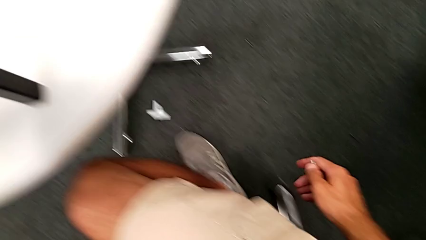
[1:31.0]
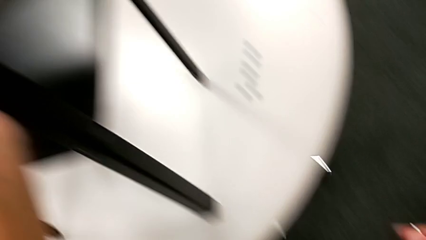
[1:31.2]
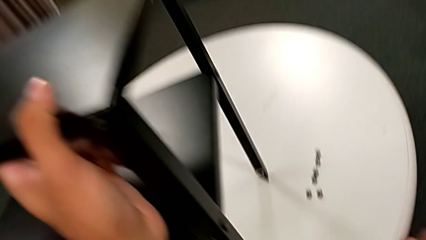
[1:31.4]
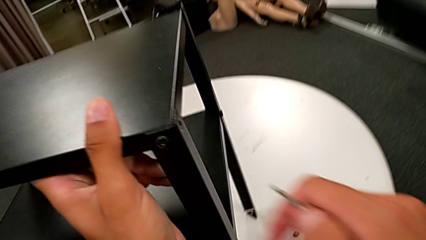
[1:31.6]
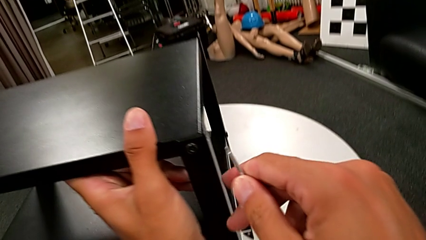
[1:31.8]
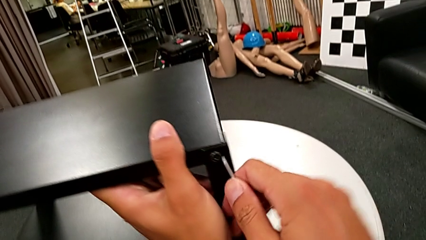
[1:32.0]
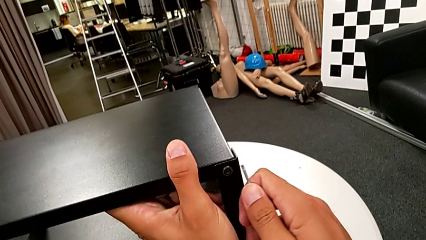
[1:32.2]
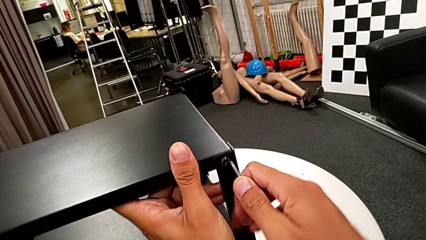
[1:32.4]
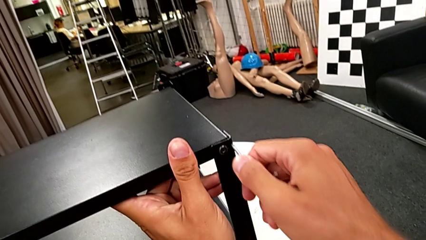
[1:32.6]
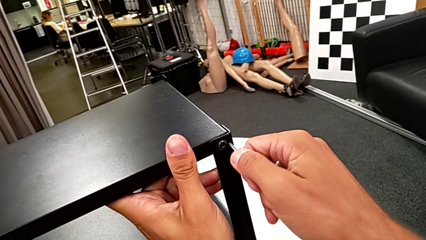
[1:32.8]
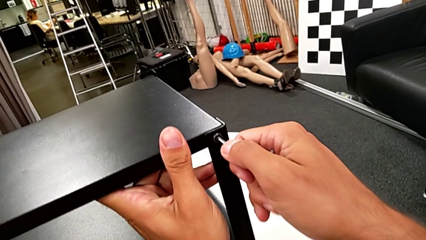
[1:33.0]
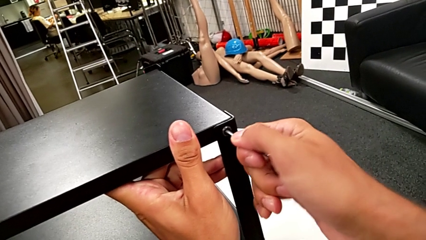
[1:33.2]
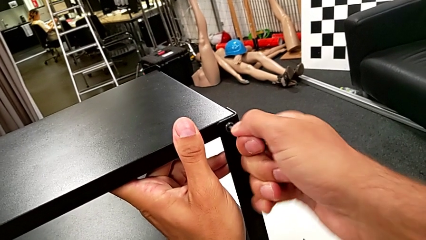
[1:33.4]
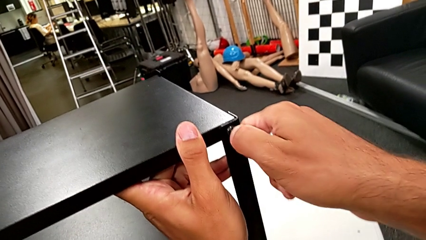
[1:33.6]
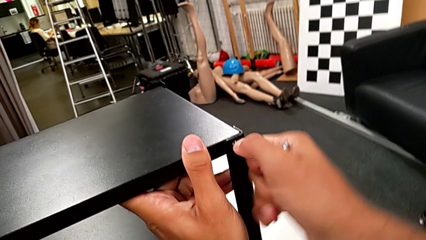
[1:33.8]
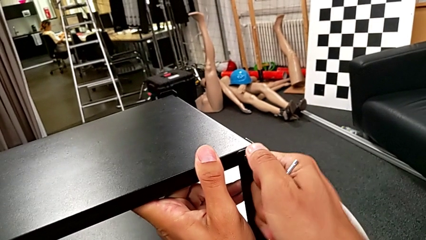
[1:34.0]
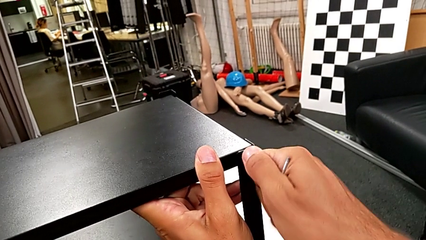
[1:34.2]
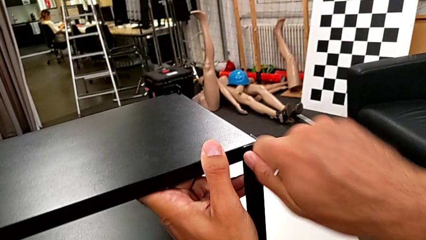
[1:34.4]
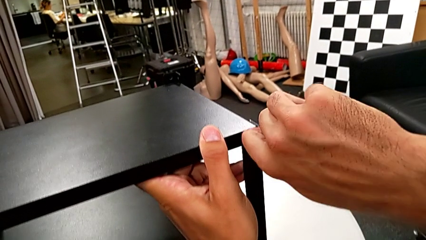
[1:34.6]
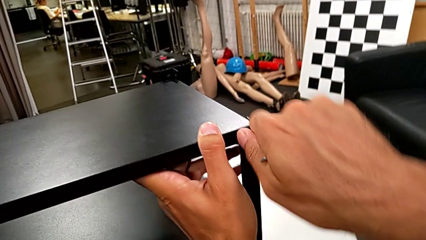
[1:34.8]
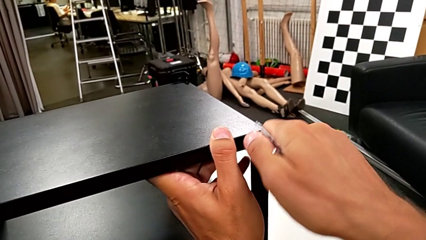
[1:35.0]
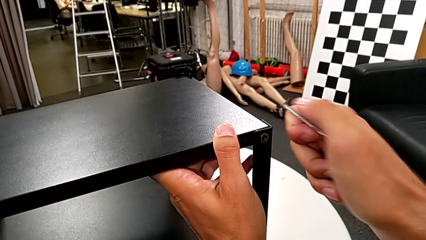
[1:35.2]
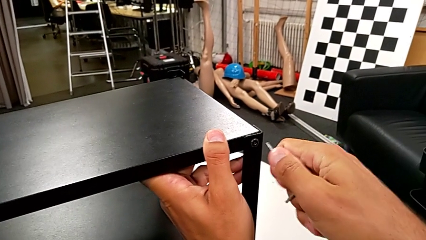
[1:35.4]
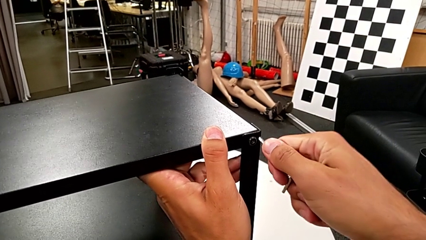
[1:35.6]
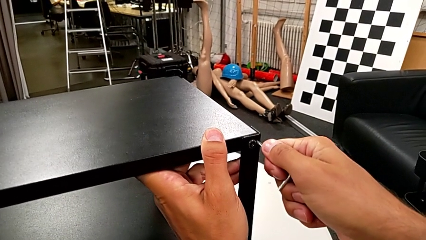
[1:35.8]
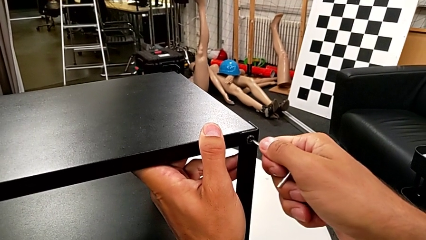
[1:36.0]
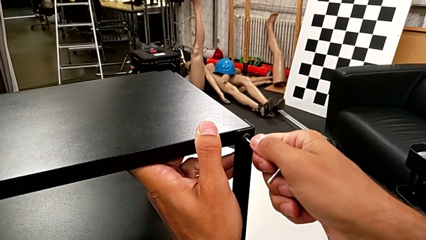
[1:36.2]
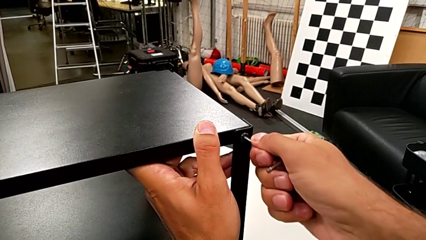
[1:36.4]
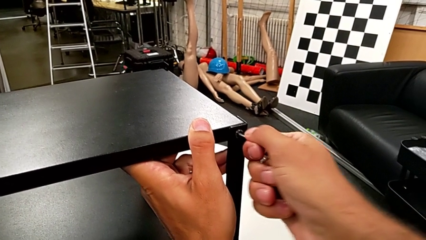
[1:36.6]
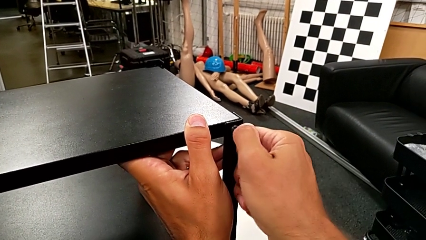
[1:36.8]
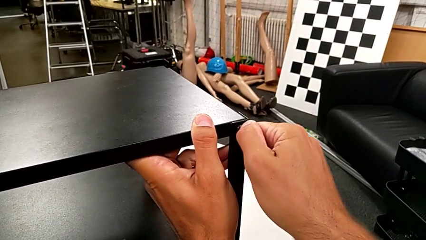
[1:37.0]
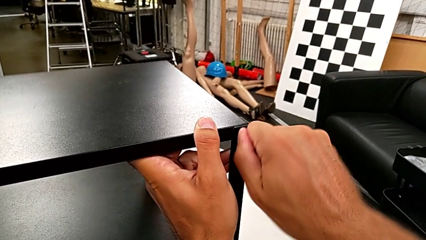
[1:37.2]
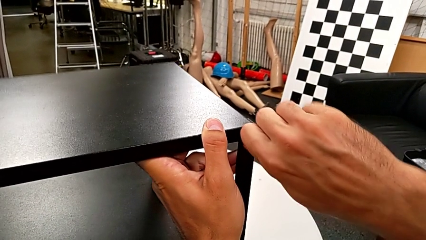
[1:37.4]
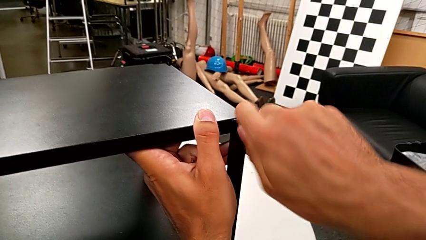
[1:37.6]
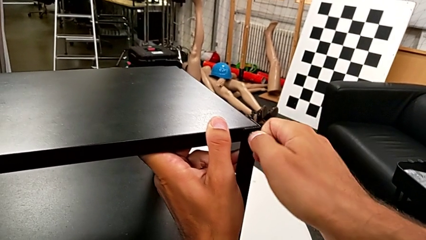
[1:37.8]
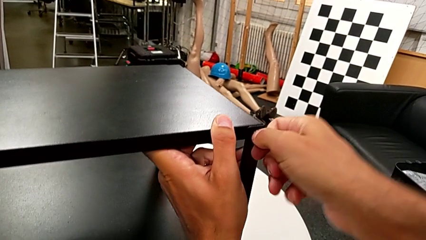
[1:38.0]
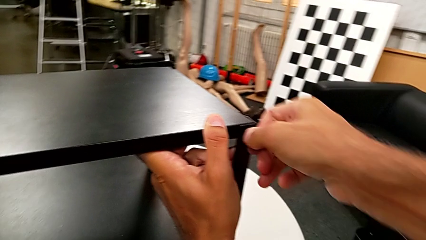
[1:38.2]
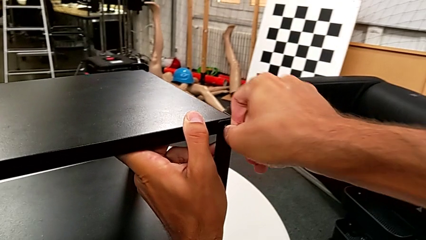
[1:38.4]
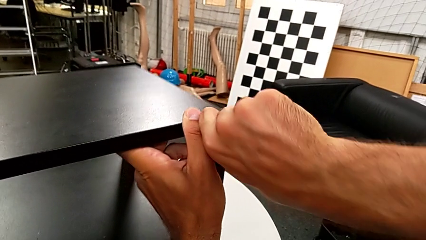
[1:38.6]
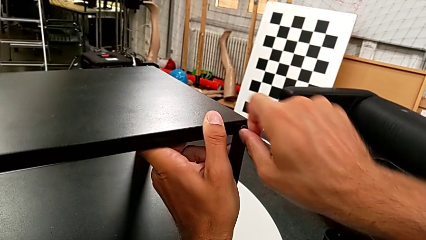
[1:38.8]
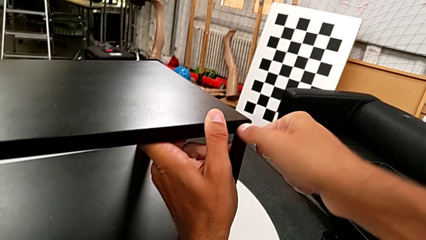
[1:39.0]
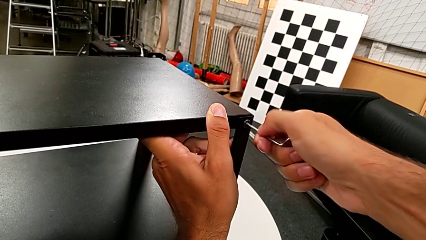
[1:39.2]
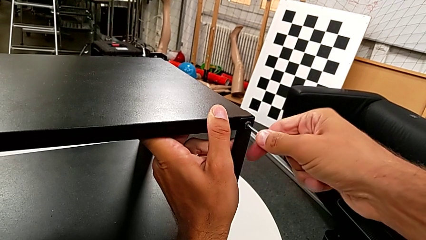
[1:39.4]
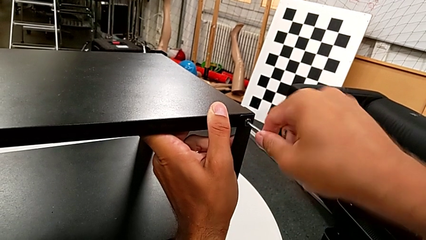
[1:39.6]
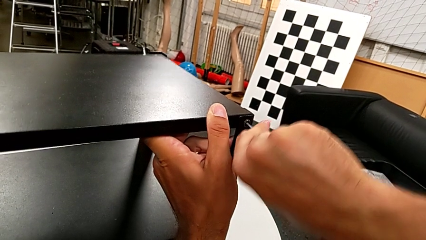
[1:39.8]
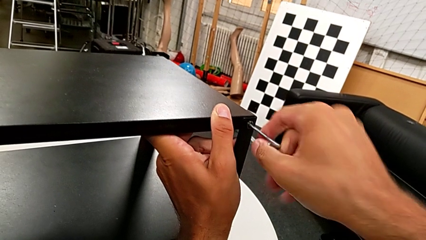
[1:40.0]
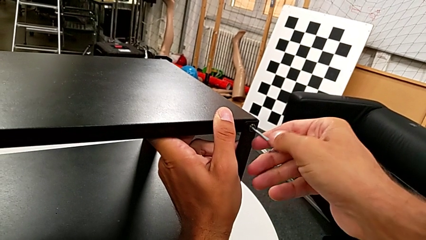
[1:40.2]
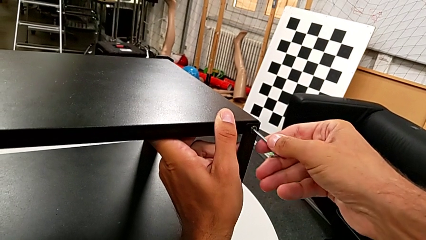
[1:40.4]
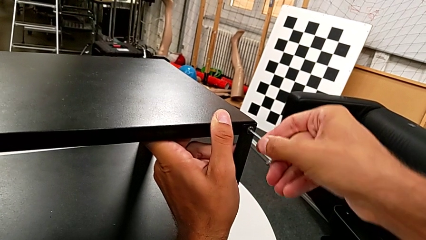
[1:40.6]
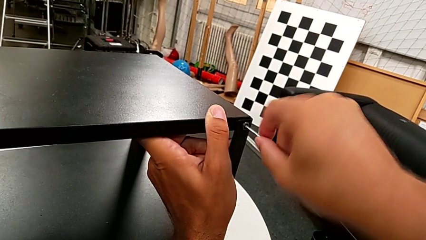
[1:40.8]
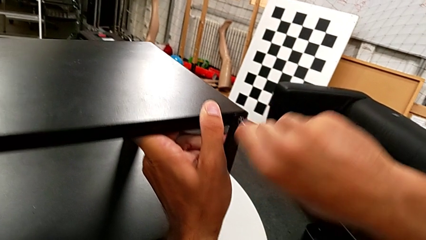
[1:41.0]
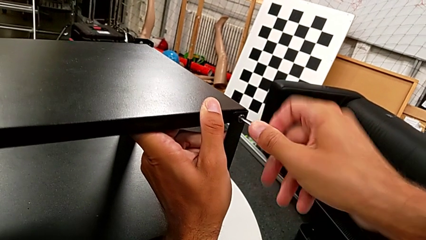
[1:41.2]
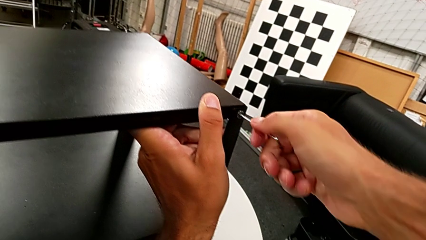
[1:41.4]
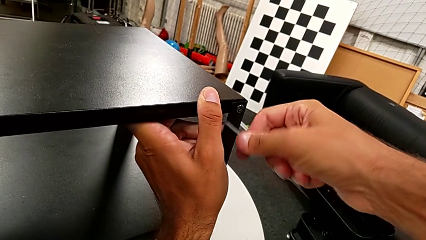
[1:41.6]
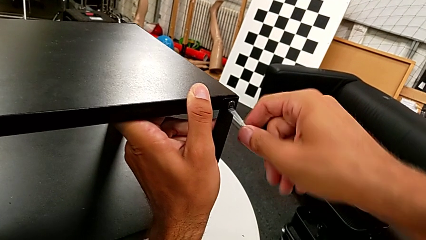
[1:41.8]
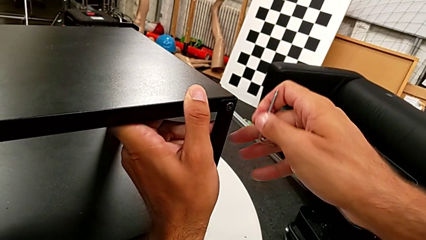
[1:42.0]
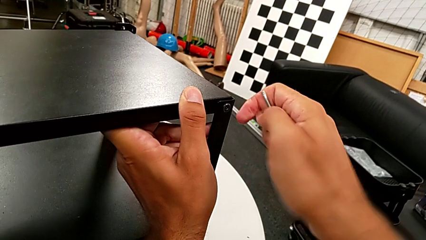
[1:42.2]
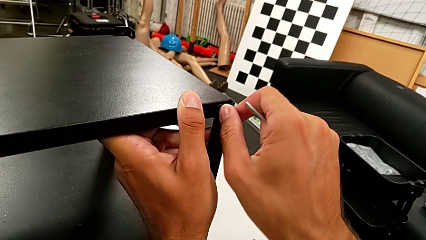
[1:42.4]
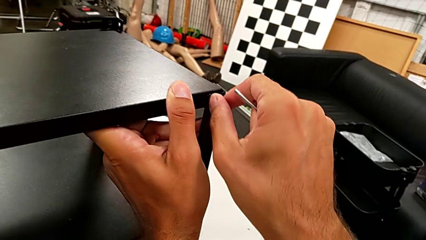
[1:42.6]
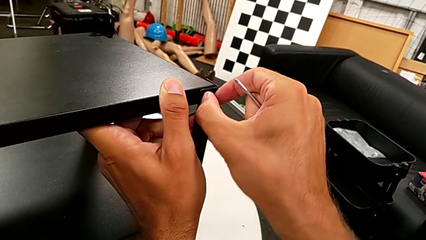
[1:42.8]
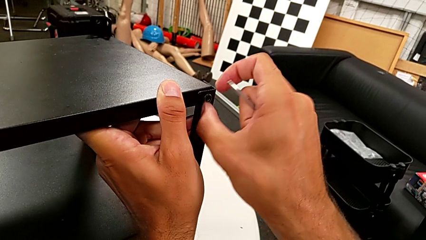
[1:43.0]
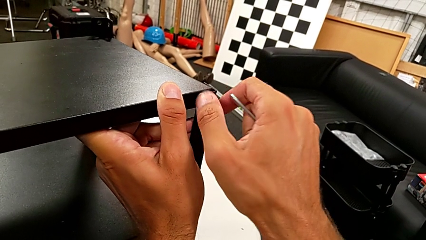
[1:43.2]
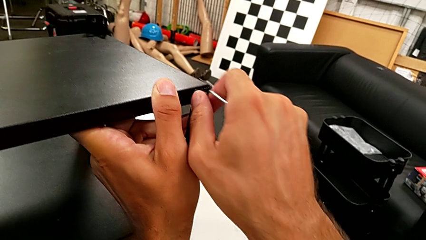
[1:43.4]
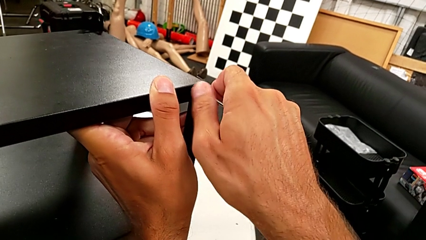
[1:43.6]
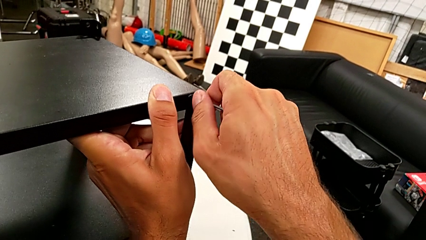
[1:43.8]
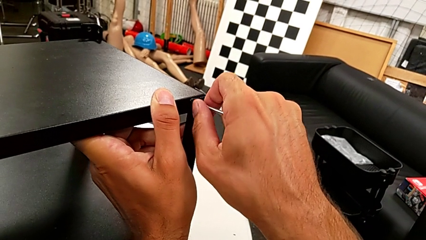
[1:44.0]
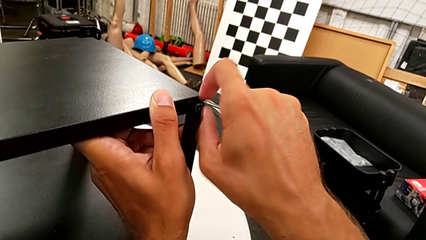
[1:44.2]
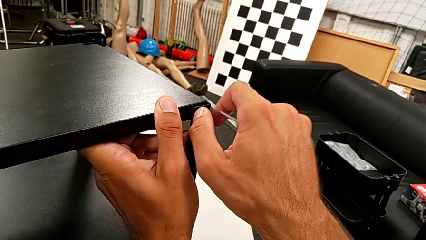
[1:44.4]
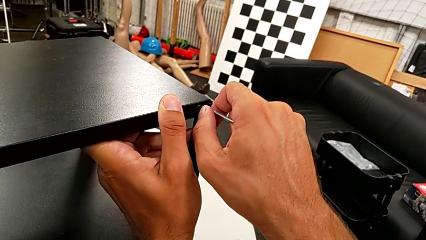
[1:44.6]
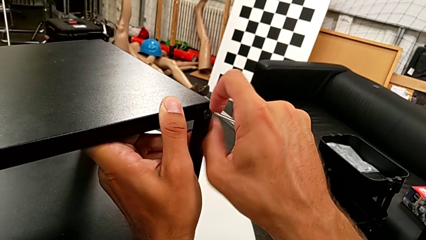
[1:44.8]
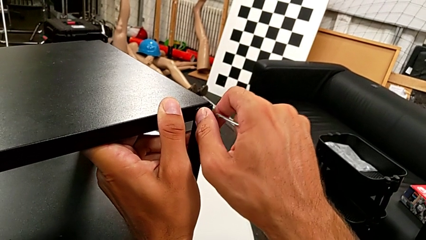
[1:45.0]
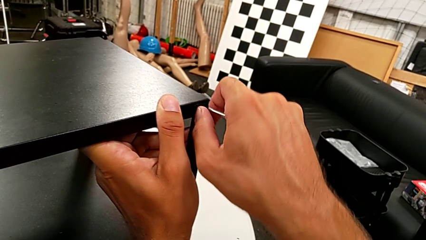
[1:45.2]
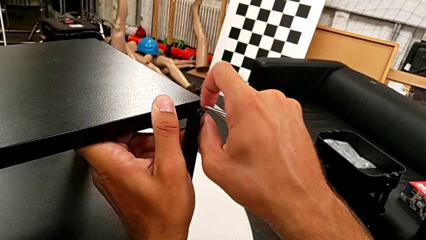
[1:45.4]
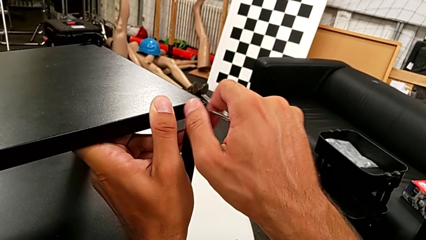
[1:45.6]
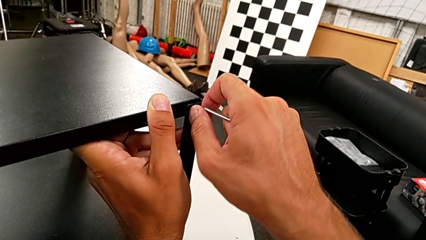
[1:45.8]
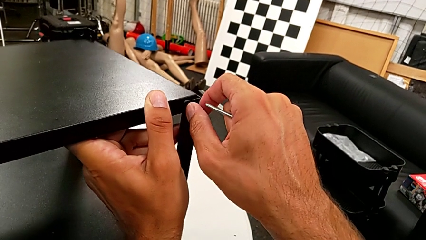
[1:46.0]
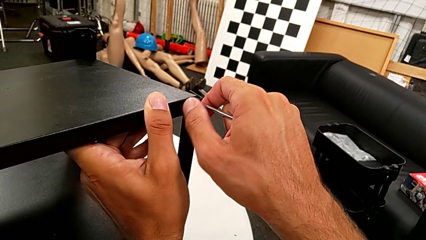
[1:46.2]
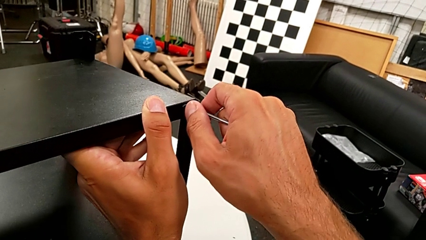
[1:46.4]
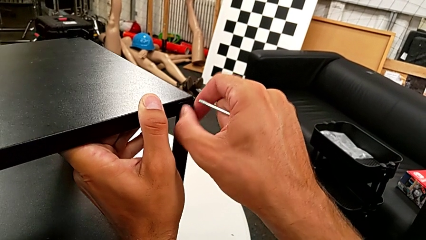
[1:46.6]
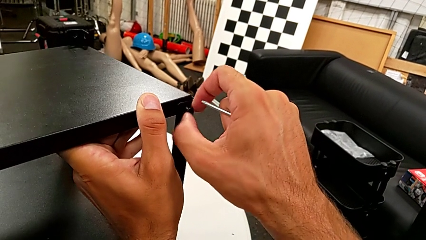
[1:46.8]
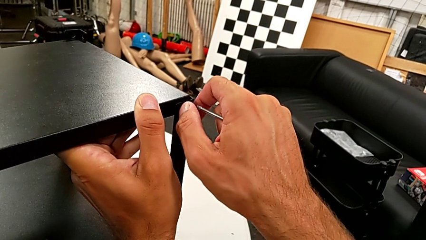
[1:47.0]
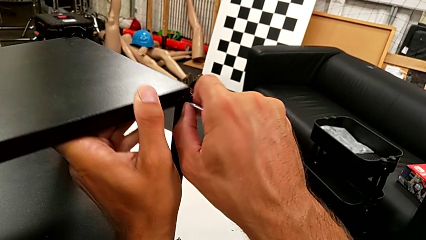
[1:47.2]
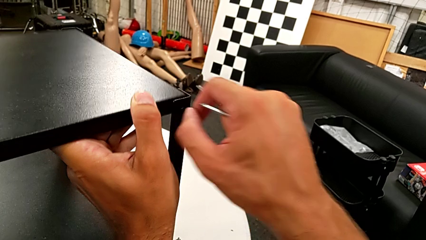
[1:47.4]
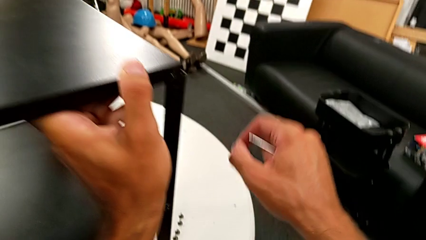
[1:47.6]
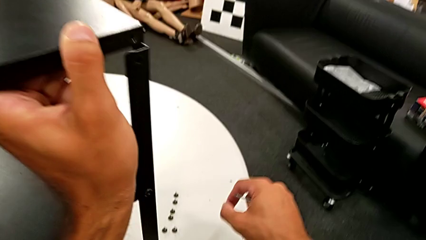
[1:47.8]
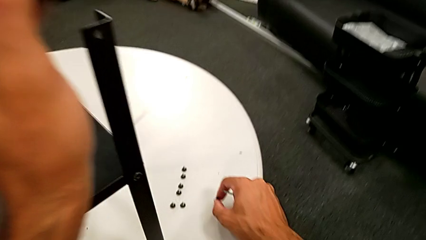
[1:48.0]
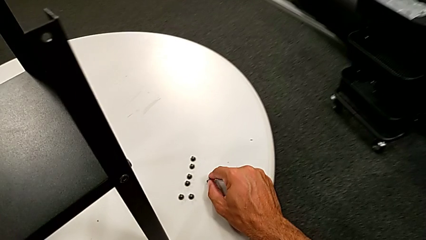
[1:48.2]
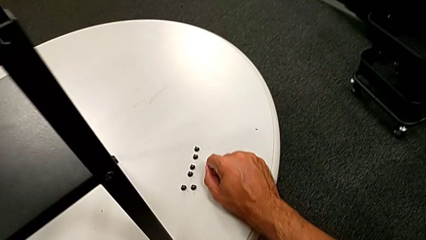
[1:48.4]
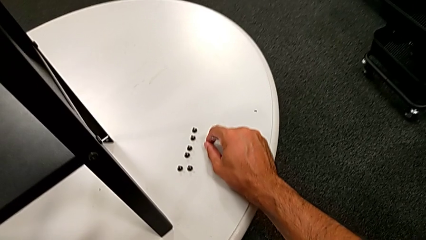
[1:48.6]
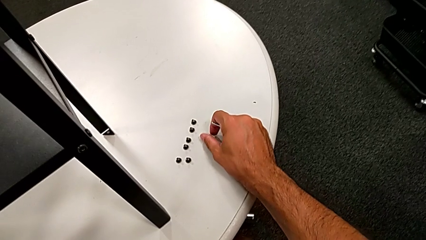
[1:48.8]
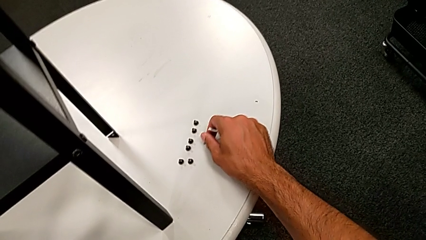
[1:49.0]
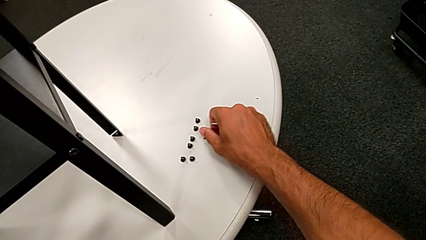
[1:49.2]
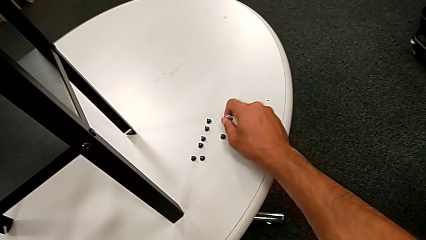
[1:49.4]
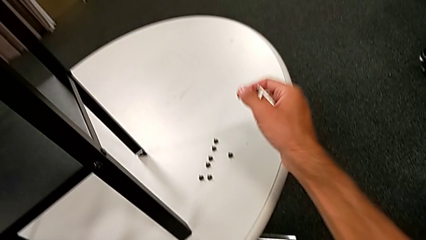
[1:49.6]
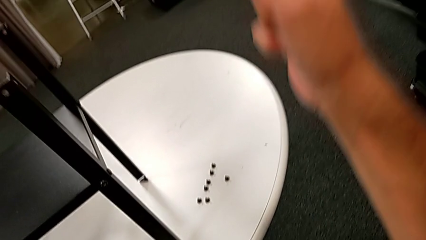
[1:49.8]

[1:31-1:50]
The camera wearer is unscrewing the fourth leg from the table and disassembling the upper tray. They approach the hex socket head, slide the nightstand, insert the Allen wrench, unscrew the hex socket head, withdraw the Allen wrench, unscrew the hex socket head, disassemble it and place it.
